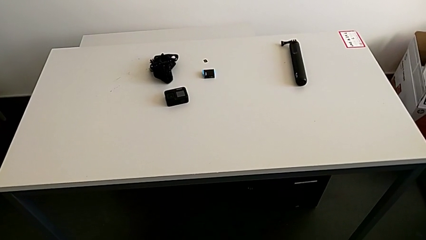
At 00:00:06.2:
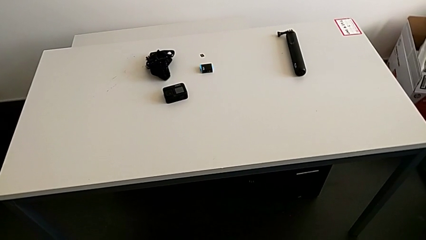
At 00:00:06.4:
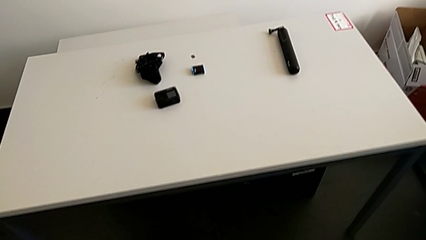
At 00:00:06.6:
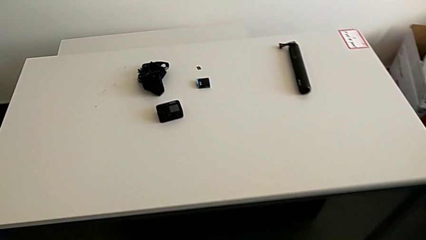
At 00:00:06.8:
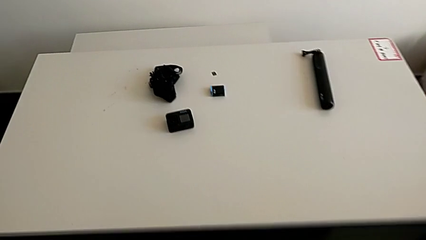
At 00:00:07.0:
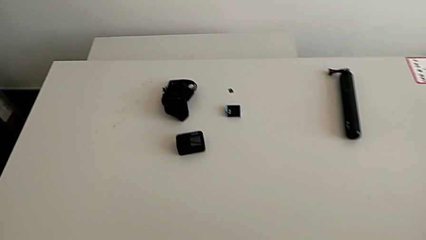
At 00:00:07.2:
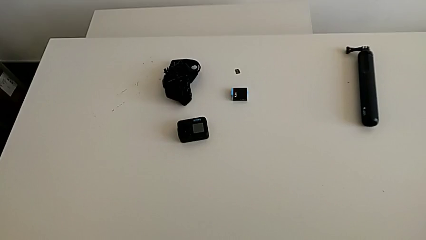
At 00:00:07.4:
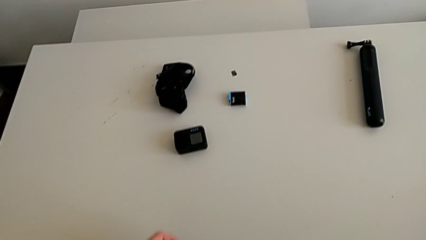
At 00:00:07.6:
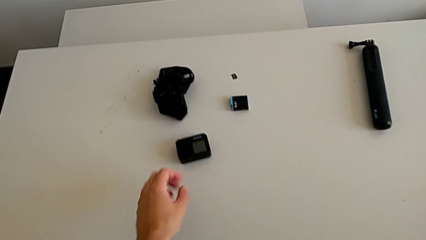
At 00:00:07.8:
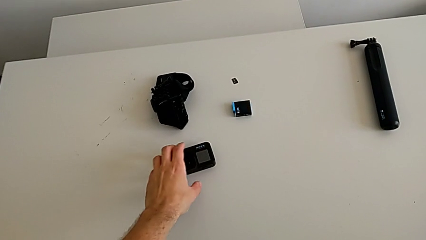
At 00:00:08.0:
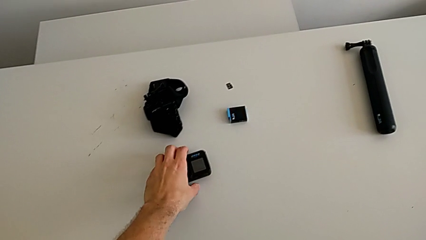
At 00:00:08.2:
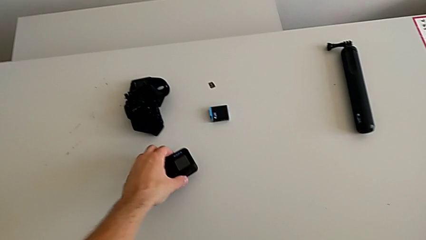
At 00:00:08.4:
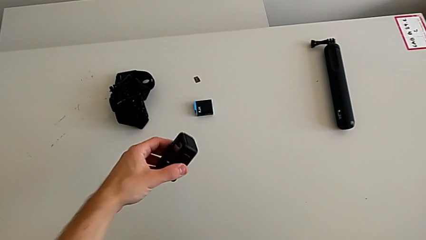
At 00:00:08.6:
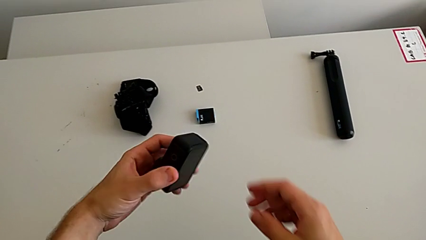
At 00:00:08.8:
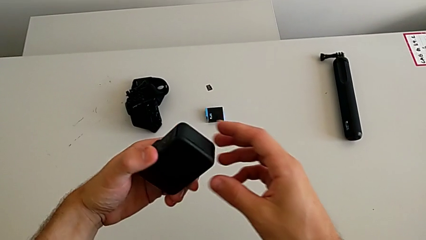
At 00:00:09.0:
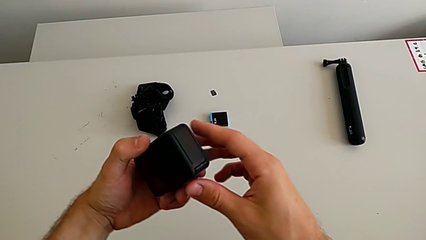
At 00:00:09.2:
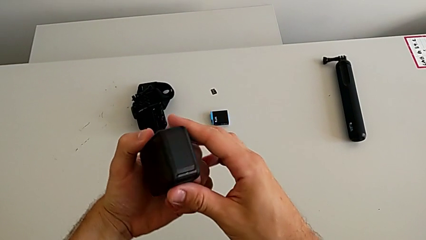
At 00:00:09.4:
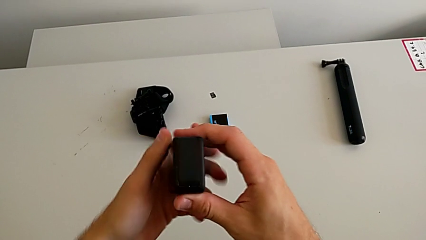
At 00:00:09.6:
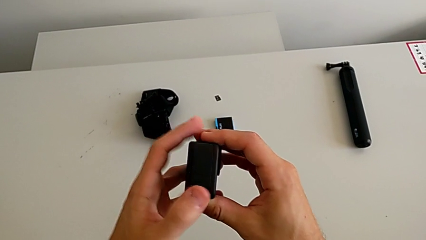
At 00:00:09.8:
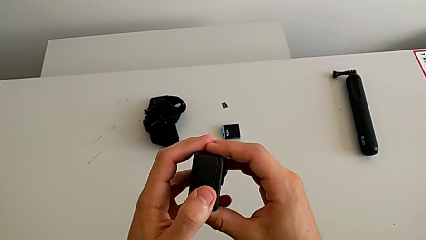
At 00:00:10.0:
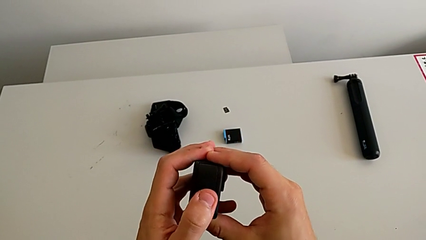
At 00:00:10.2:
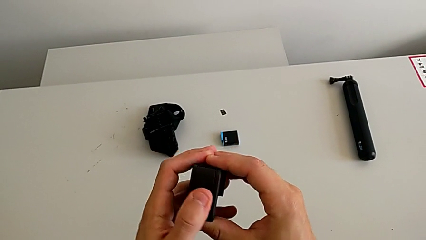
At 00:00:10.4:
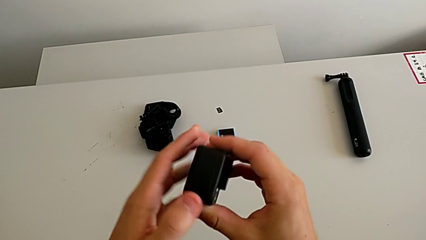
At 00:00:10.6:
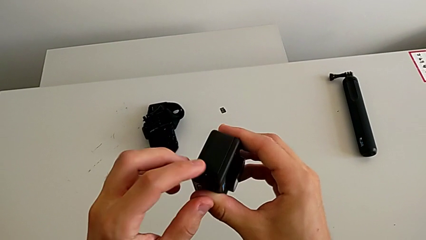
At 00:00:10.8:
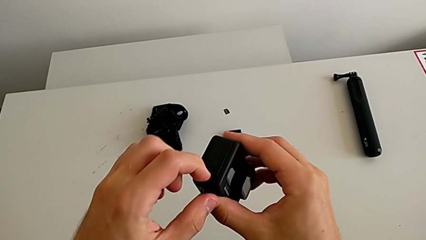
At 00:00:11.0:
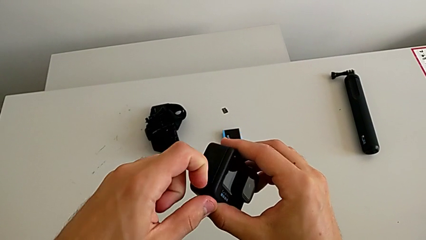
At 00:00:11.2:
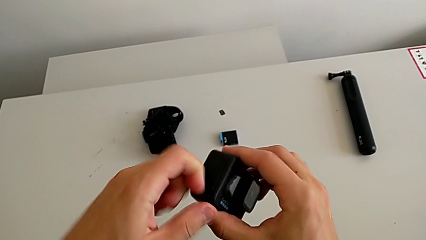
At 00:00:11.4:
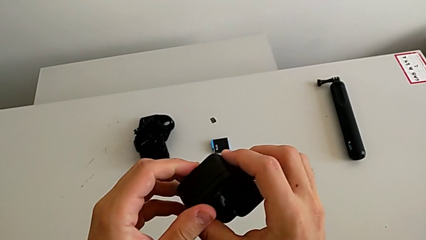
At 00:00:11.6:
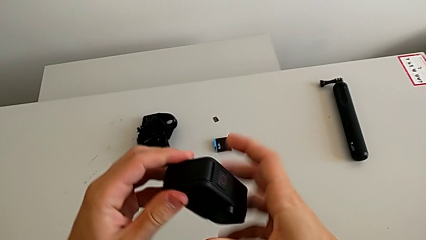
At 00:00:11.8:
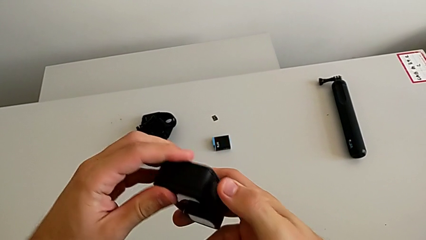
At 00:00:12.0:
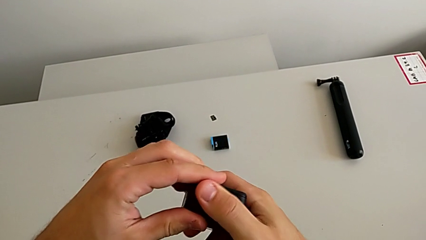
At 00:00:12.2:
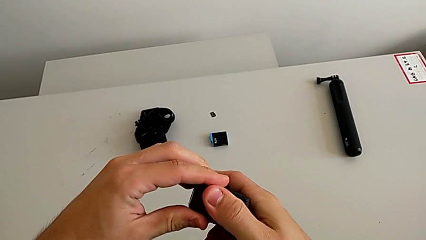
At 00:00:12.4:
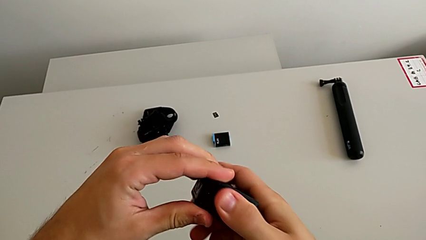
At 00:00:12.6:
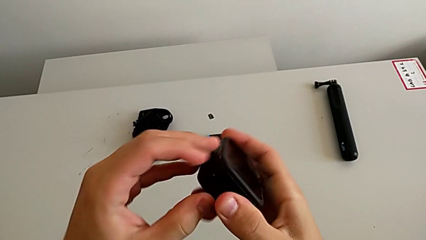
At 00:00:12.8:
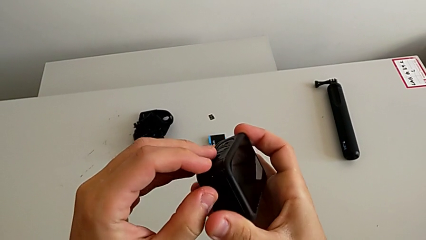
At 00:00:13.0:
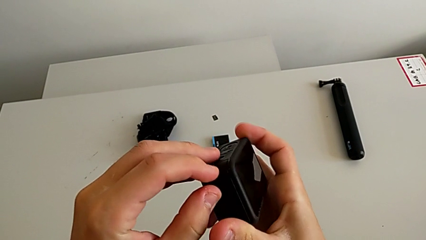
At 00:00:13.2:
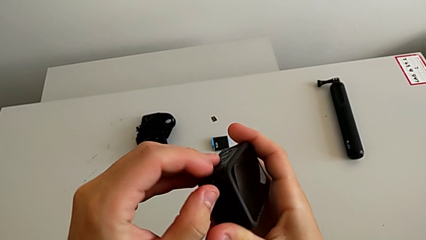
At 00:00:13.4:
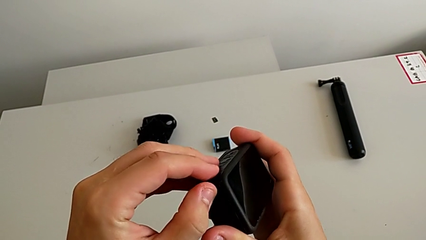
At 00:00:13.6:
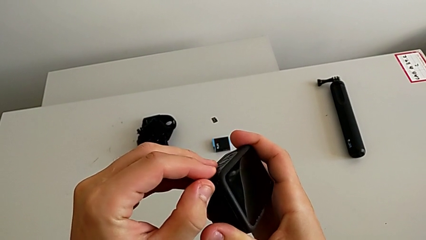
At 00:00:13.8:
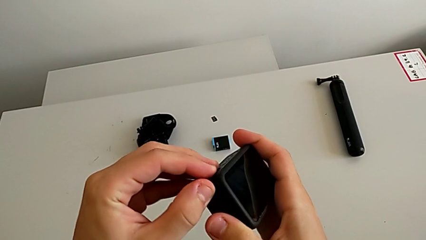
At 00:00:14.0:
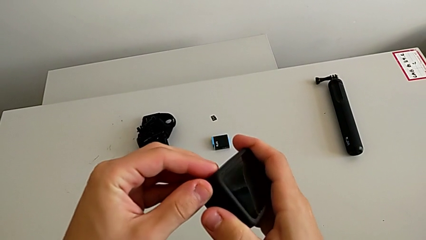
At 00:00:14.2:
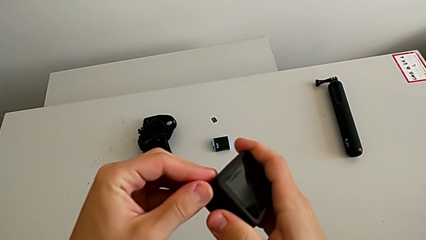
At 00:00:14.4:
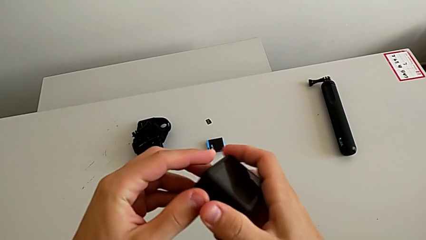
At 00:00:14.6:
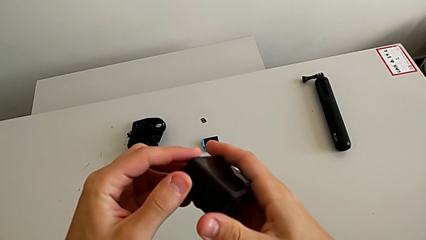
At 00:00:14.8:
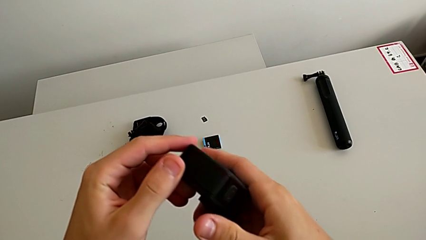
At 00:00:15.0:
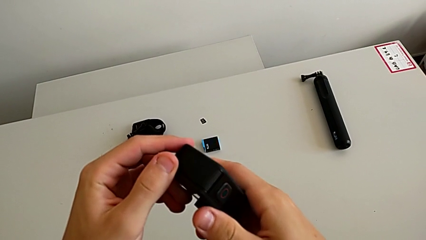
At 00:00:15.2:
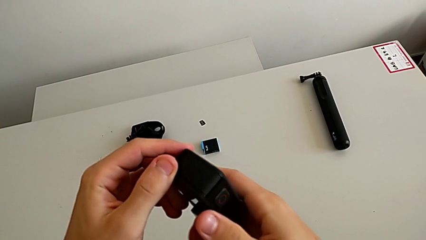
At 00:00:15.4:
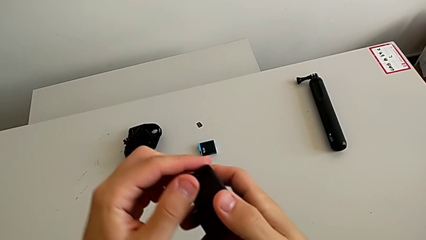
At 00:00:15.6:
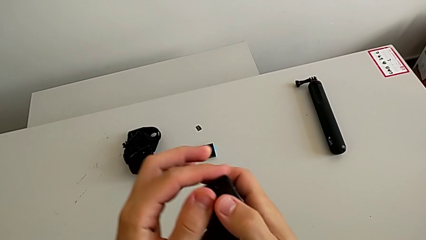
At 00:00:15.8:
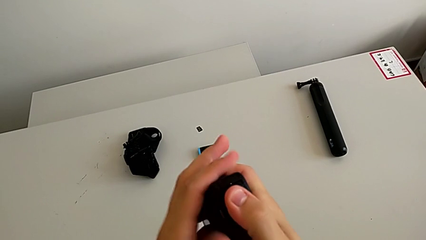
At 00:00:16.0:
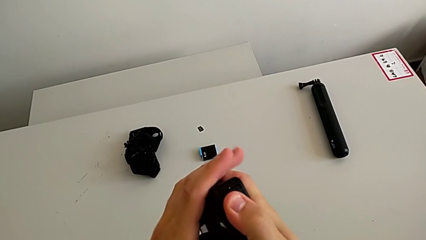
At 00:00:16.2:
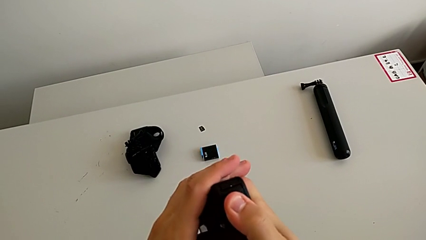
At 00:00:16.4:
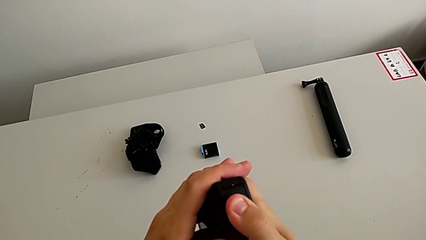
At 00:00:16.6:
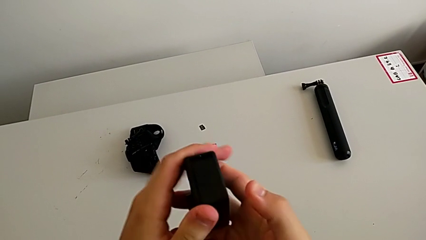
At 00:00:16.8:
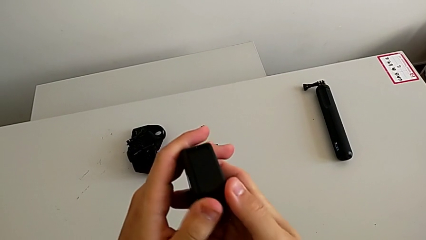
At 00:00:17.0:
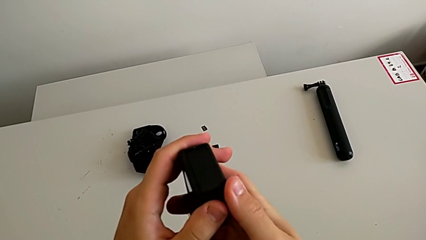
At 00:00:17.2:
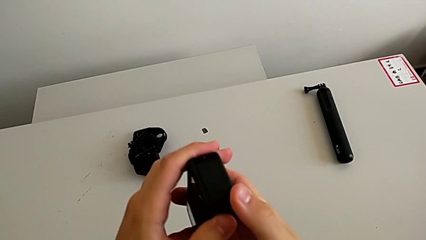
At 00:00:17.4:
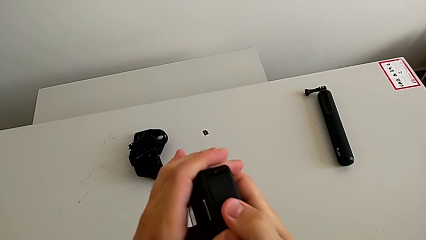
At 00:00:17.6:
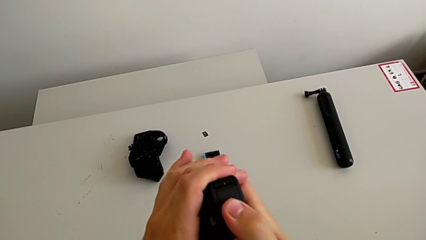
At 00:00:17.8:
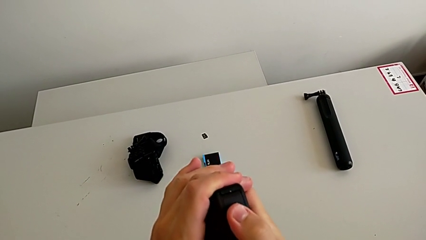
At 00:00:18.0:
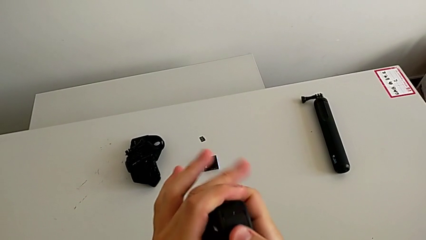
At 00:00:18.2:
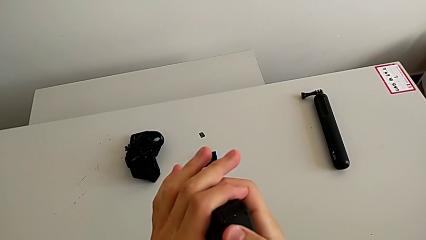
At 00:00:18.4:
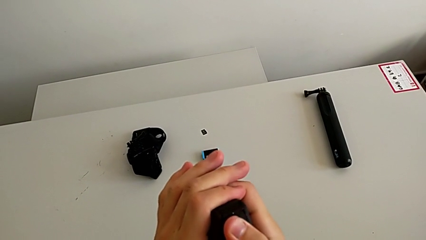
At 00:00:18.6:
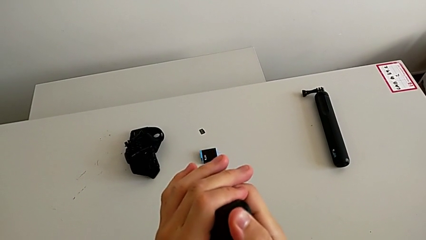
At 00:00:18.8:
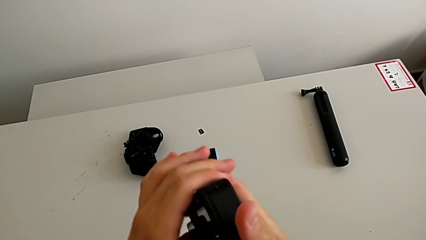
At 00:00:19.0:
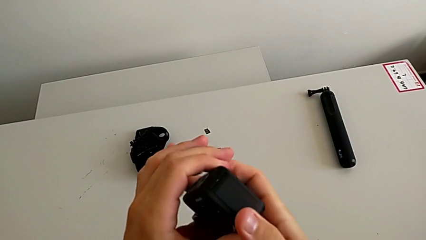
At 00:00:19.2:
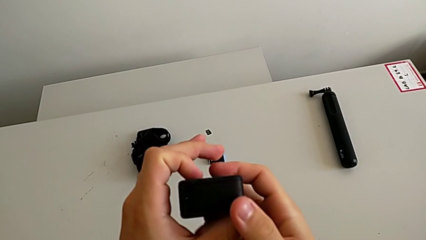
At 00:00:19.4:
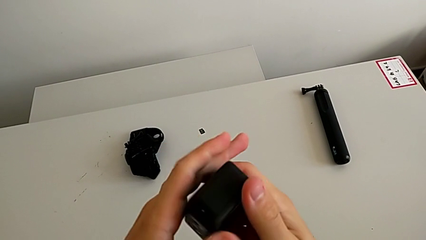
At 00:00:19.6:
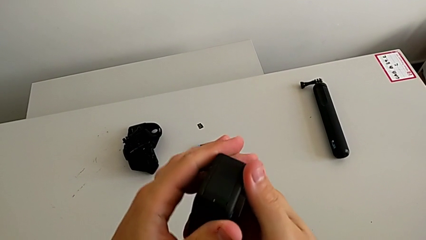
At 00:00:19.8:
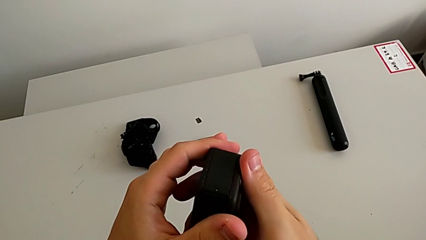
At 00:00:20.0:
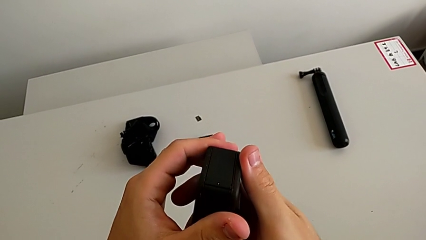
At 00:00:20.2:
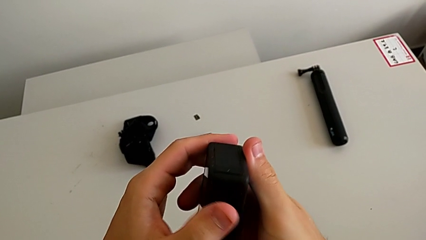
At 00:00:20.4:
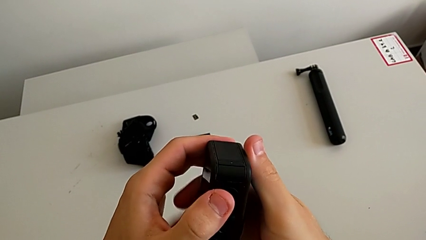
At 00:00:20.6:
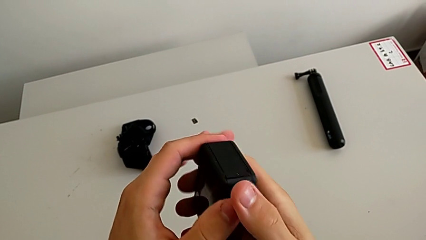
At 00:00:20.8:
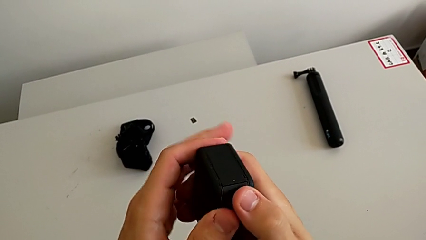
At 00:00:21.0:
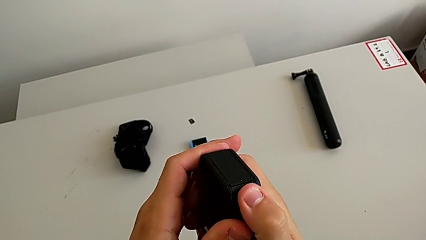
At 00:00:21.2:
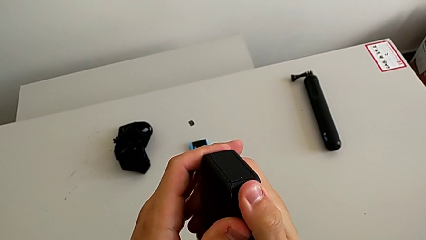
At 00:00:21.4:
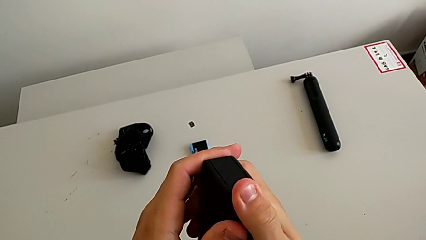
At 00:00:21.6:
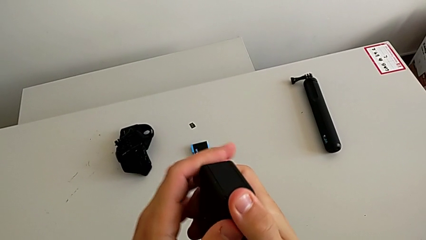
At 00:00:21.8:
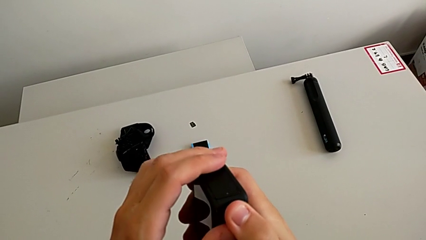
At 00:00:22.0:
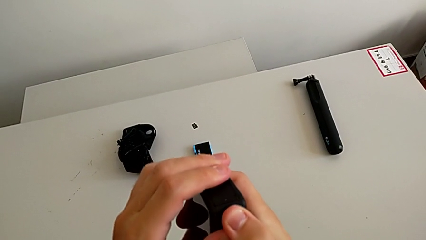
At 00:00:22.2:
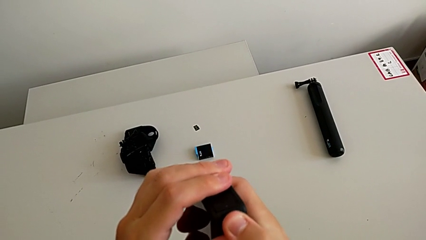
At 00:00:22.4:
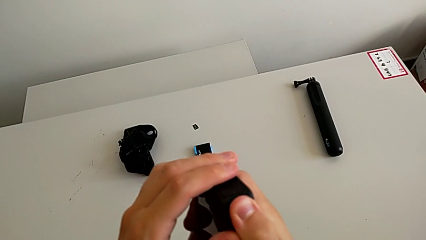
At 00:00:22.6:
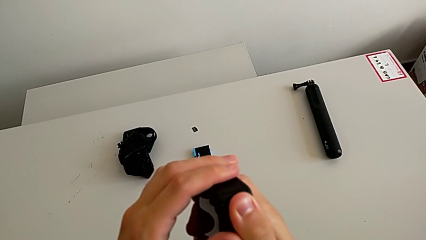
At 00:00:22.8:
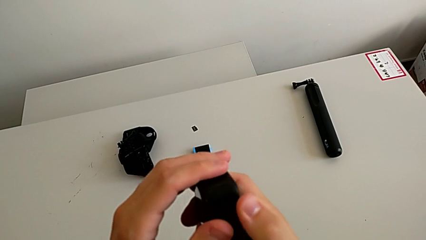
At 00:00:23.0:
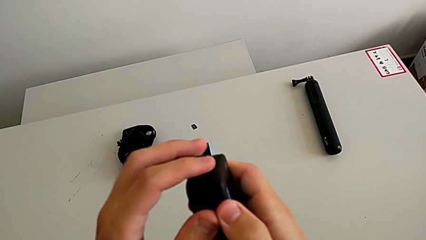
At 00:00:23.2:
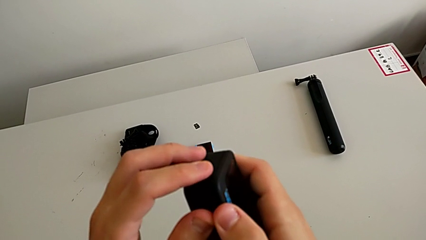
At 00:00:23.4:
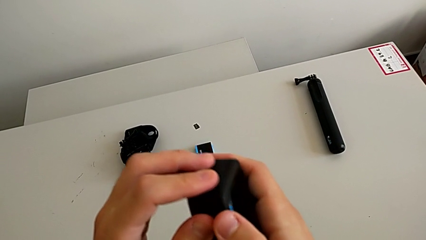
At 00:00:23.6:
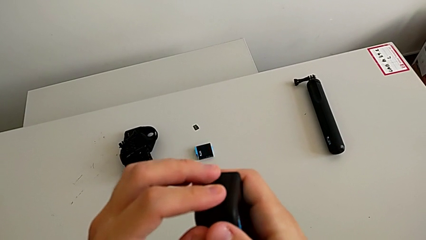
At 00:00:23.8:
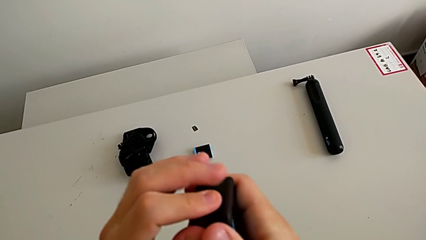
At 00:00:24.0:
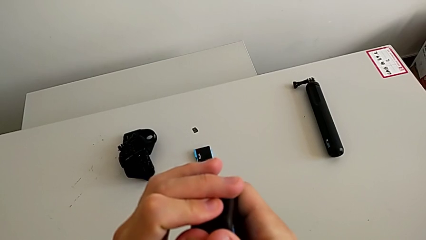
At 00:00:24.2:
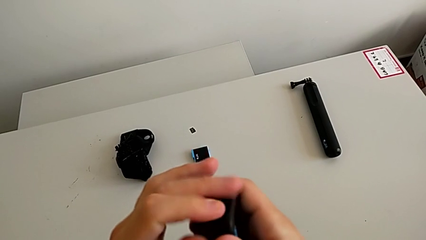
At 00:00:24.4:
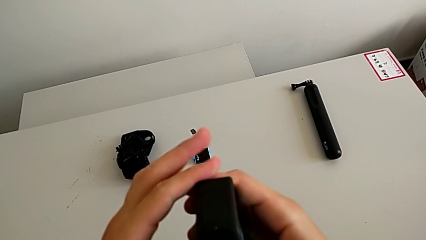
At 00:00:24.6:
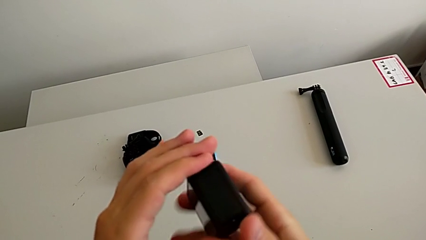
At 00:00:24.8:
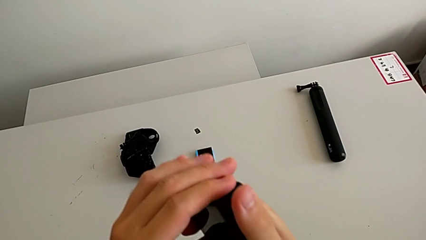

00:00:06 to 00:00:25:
The camera wearer is changing the battery regularly. They grab the GoPro, lift it and rotate it twice. They wrongly grab the battery door, which is not in the correct orientation. They rotate the GoPro and grab the battery door.
